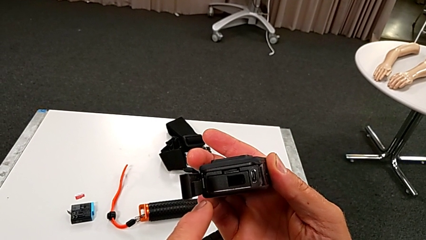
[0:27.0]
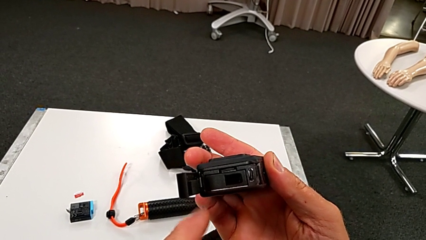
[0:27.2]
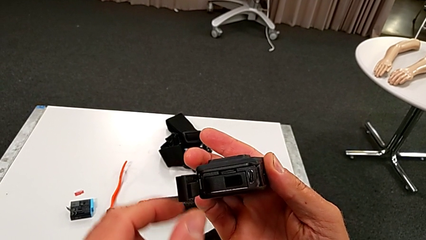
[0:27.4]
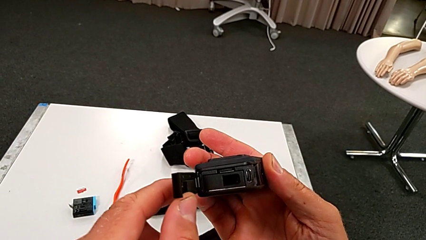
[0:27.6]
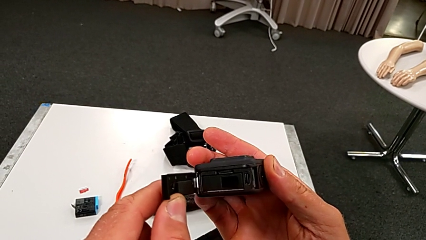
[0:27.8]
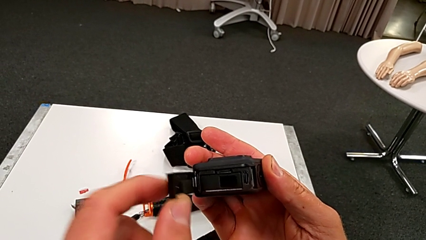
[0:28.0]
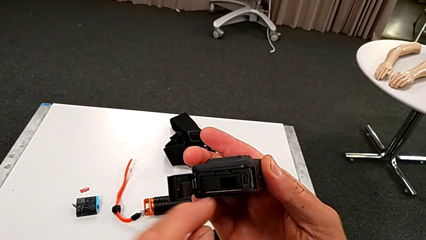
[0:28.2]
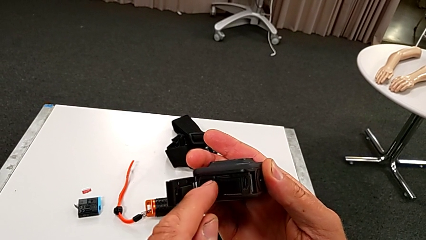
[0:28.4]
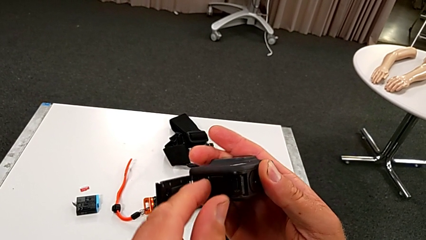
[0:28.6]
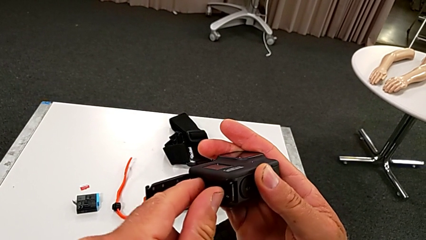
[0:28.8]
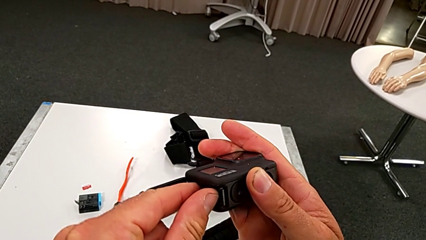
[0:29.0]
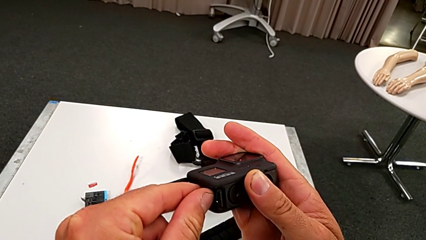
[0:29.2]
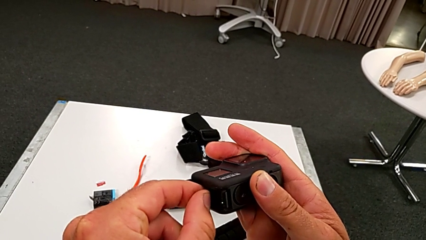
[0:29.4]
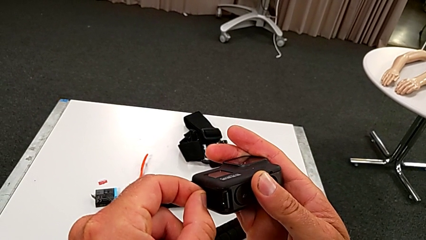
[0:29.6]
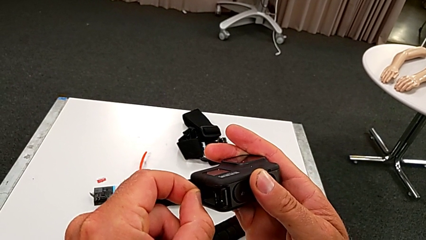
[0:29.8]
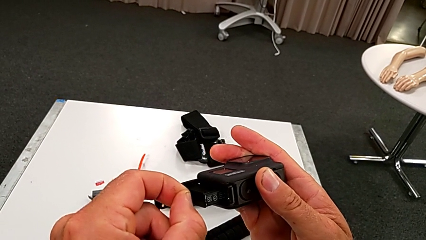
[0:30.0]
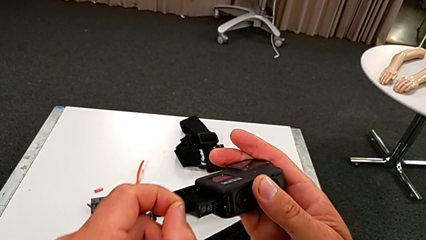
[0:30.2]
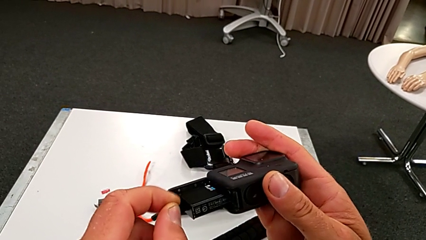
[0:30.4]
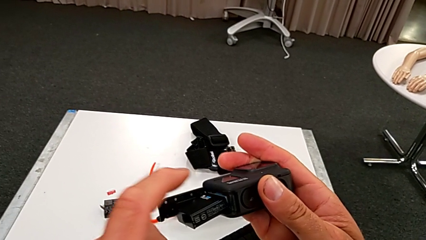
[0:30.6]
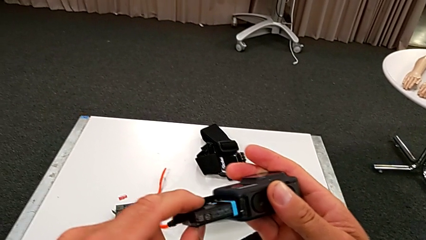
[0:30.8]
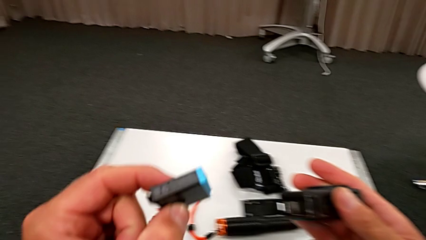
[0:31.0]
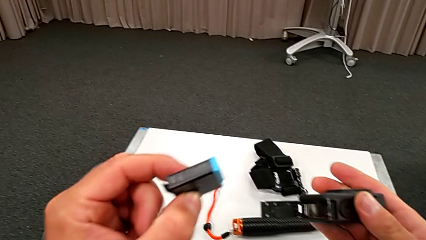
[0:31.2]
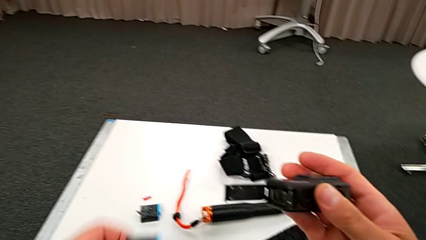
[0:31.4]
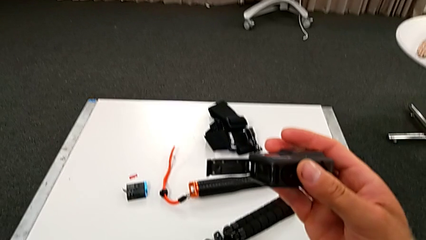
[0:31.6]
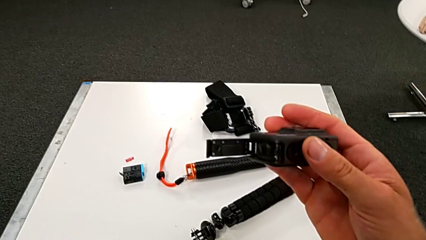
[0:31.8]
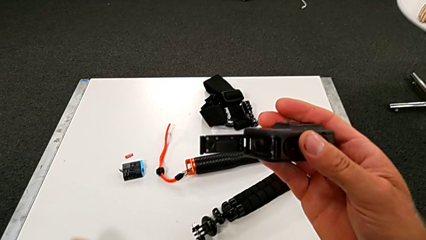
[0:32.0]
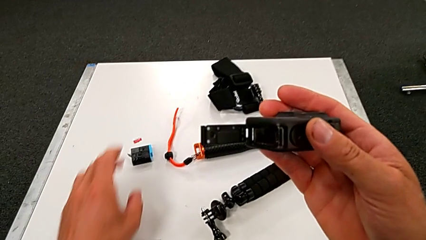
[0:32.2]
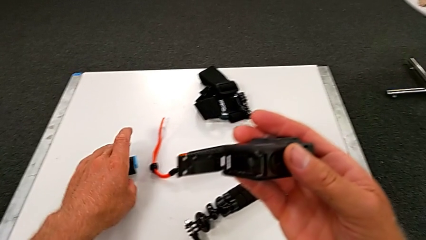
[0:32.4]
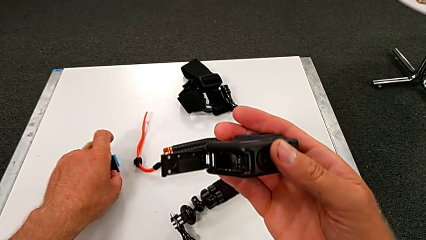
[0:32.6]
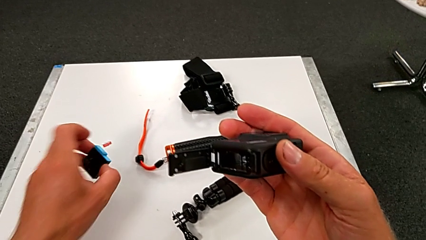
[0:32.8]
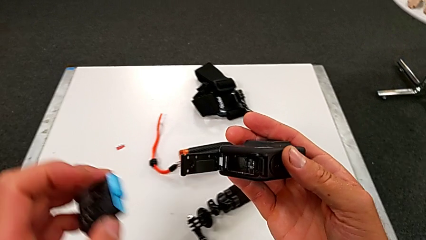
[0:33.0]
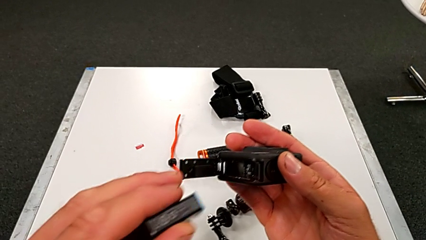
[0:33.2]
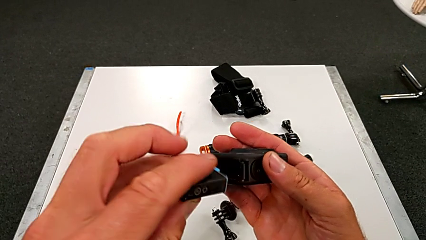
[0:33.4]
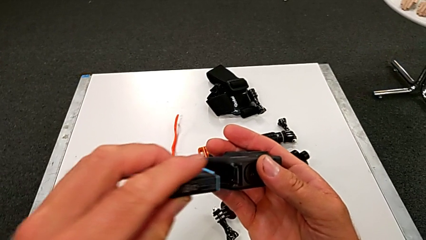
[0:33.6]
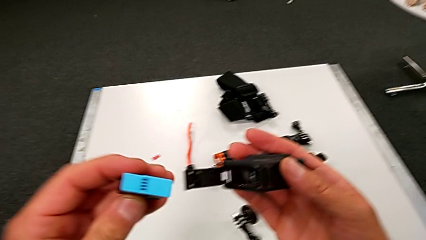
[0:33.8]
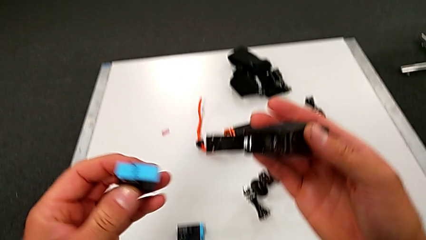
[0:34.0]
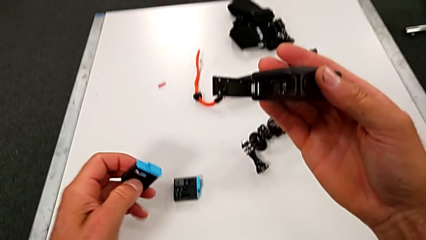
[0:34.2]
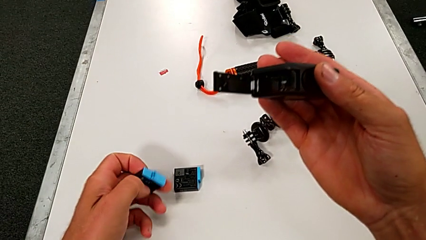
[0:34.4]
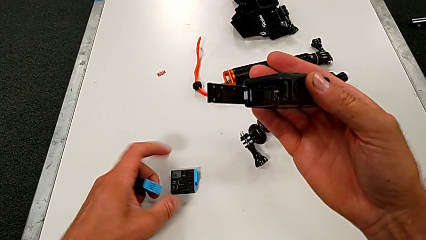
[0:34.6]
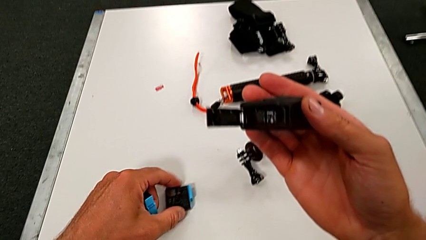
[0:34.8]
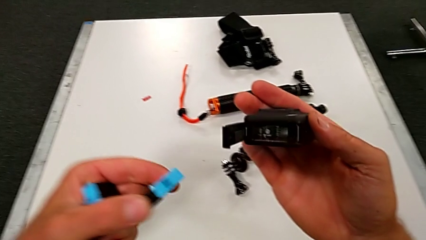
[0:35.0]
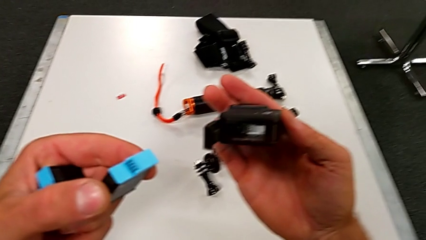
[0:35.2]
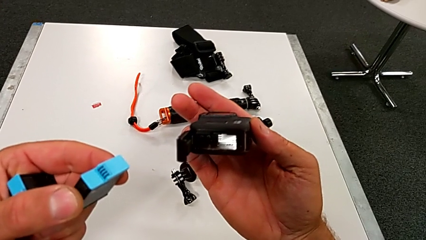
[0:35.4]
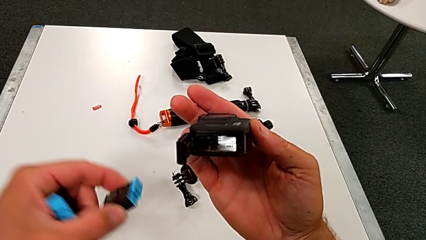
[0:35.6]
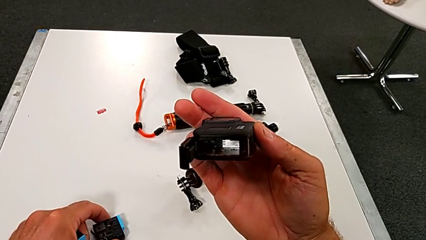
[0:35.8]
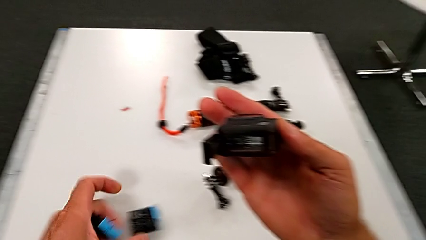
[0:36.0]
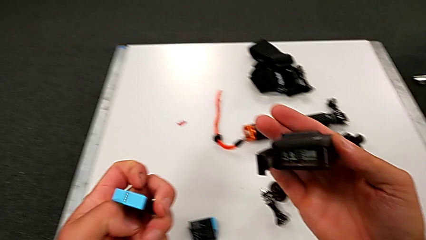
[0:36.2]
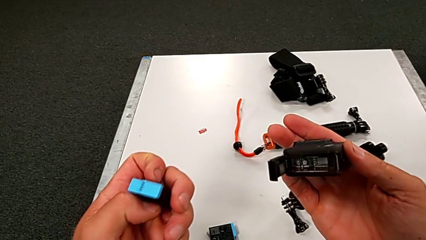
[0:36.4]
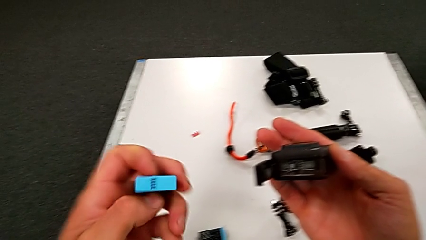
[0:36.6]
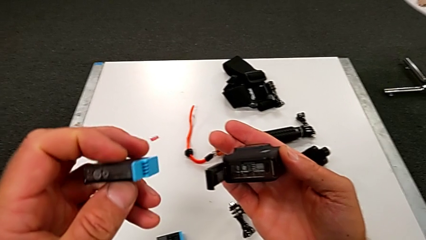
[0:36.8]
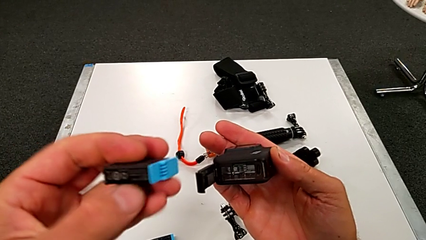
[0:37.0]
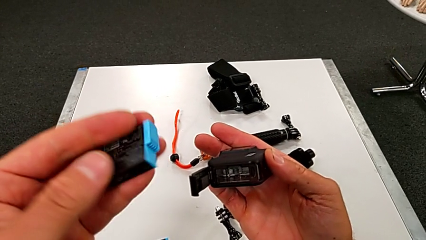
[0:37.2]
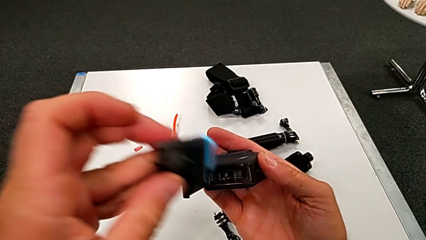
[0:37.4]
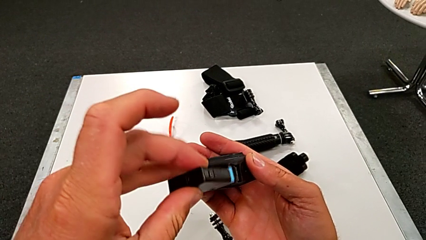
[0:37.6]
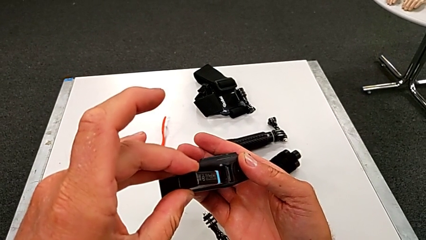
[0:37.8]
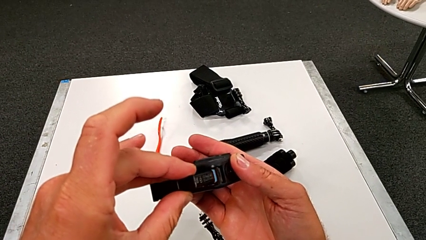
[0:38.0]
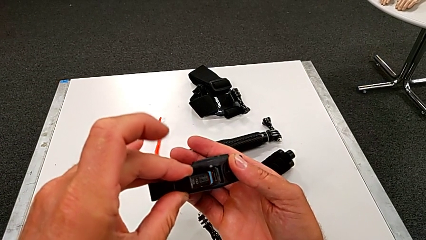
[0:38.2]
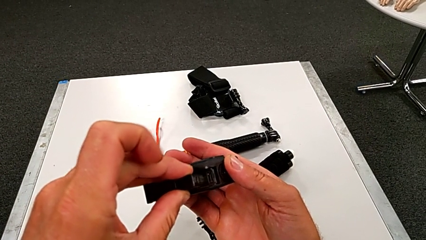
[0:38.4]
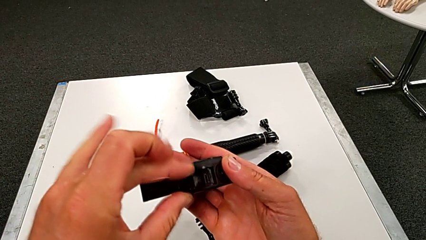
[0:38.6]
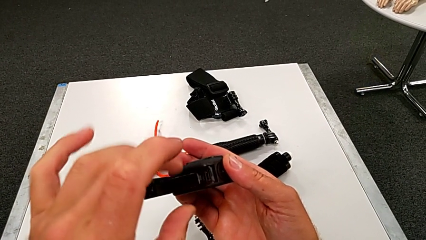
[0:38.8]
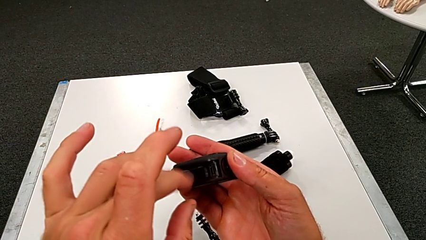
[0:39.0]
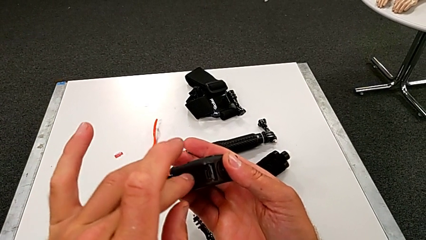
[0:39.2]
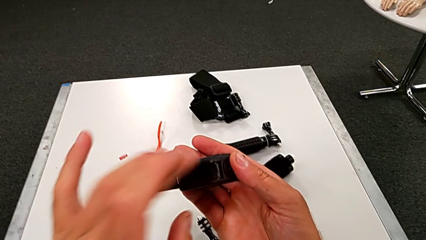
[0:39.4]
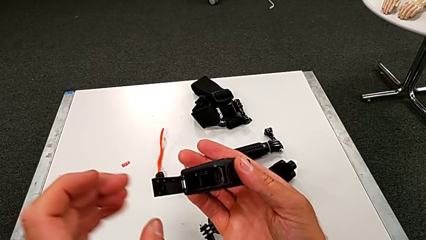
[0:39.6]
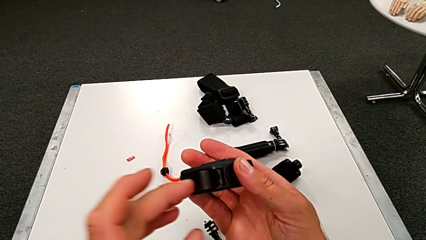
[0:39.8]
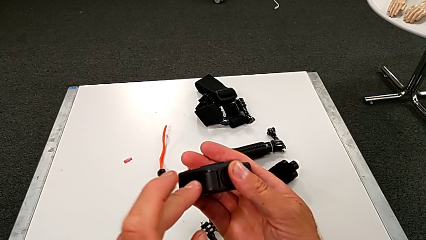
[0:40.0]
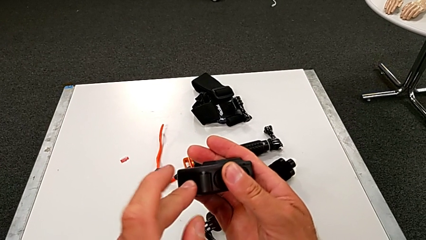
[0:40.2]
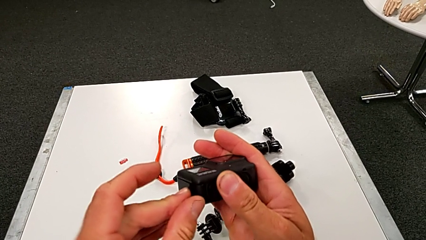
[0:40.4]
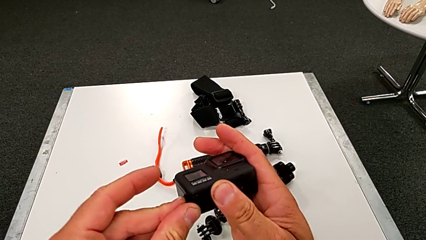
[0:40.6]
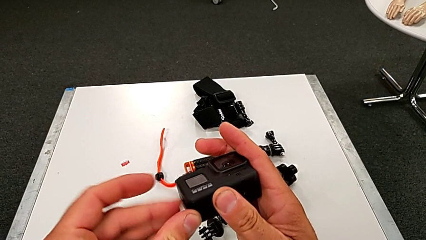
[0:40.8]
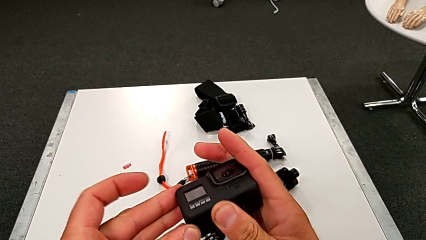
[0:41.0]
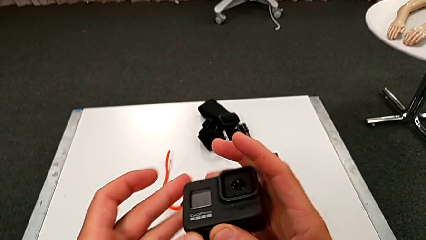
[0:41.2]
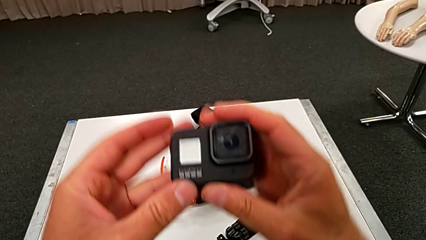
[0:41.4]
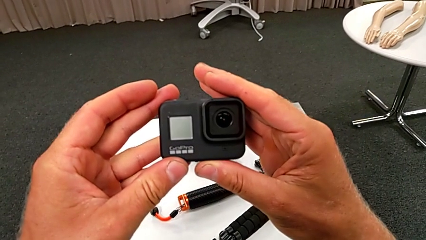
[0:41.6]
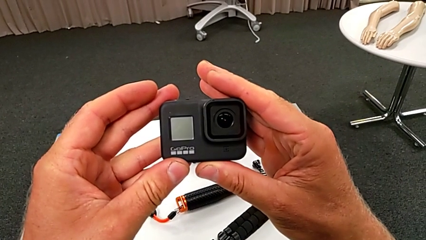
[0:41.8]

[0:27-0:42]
The camera wearer is changing the battery for the GoPro. They grab the battery, withdraw the old battery, grab the new battery, inspect the battery, insert the new battery and close the GoPro.

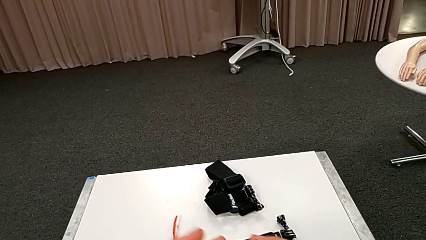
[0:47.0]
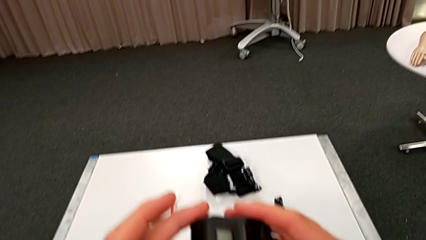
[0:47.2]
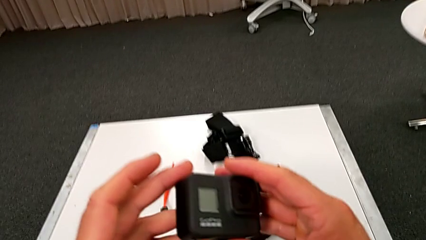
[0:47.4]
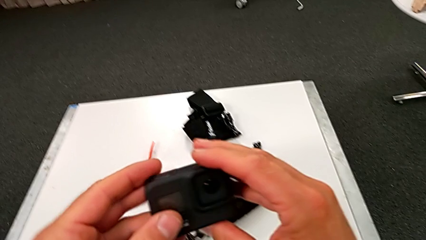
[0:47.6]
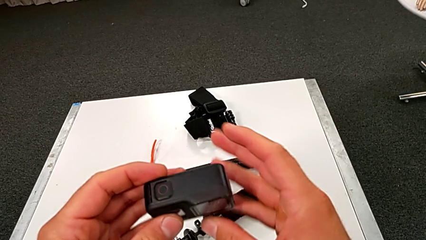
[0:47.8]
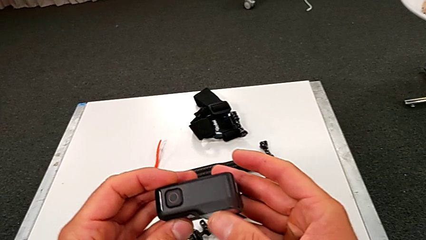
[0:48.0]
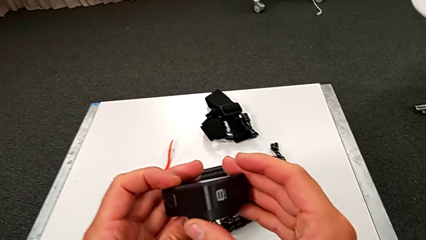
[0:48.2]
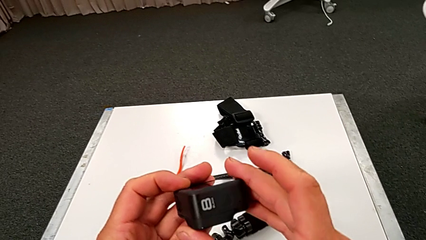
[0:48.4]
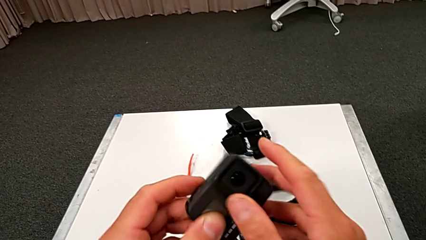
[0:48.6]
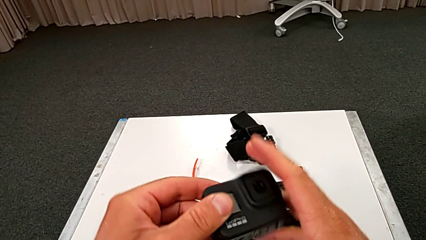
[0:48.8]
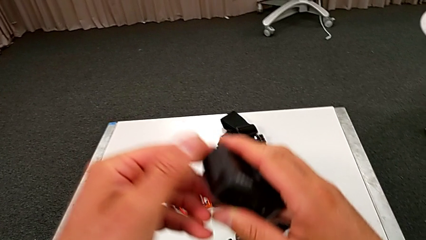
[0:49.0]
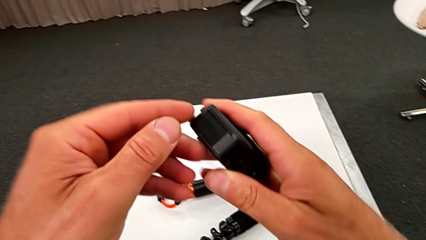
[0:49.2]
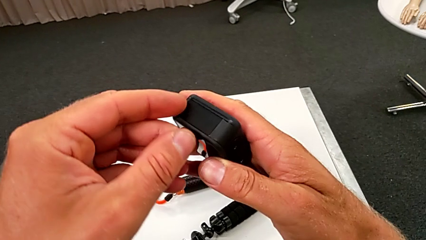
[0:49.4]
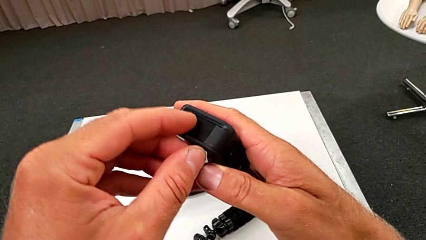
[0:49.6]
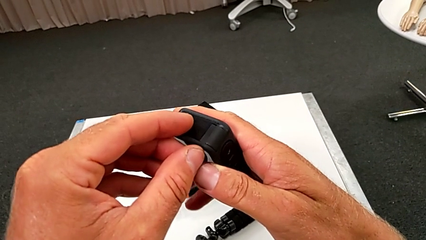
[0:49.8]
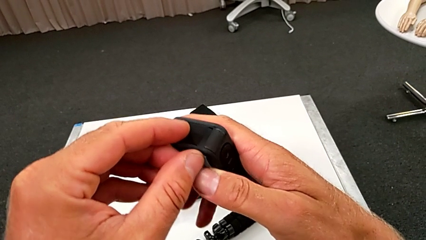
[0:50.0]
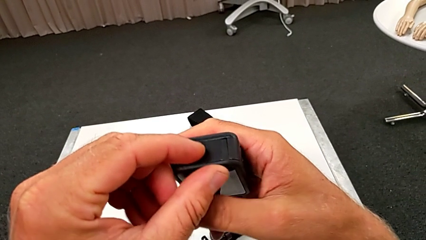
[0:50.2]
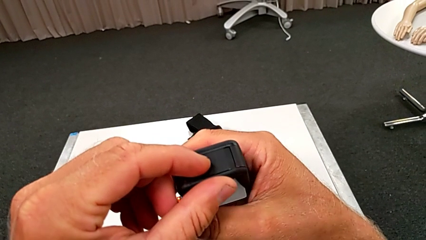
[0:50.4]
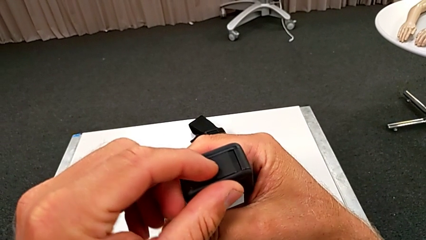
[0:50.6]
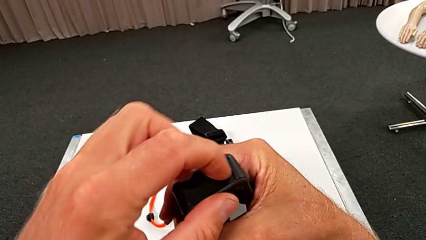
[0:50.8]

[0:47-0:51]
The camera wearer is changing the SD card for the GoPro. They turn the GoPro.
